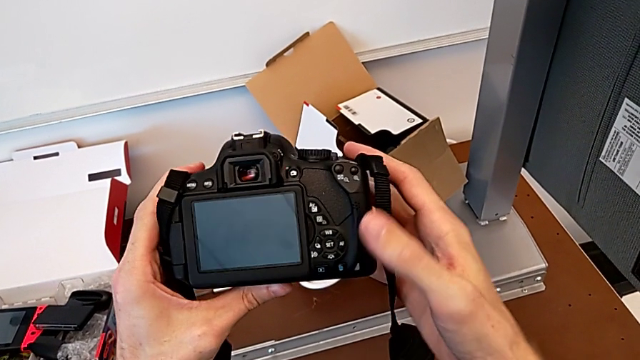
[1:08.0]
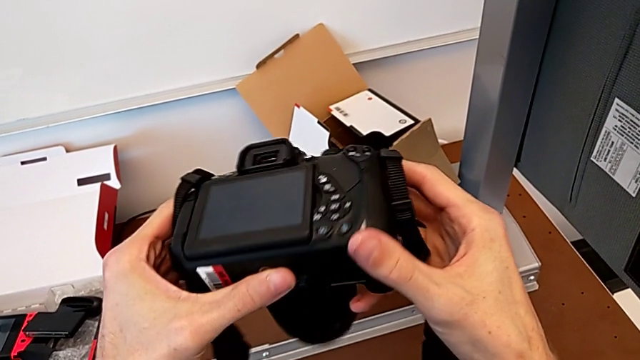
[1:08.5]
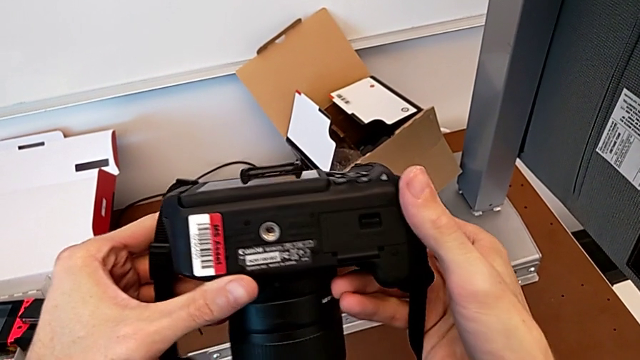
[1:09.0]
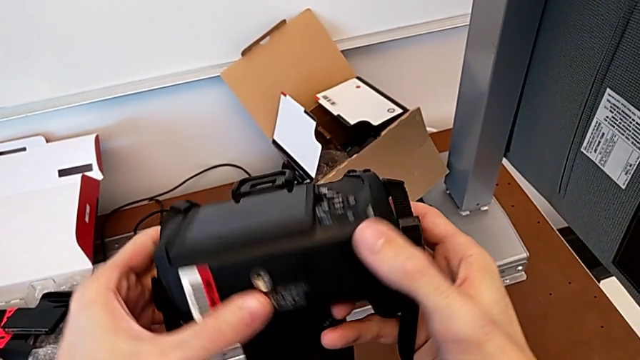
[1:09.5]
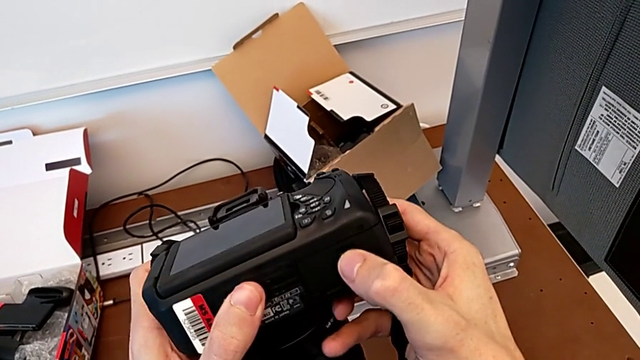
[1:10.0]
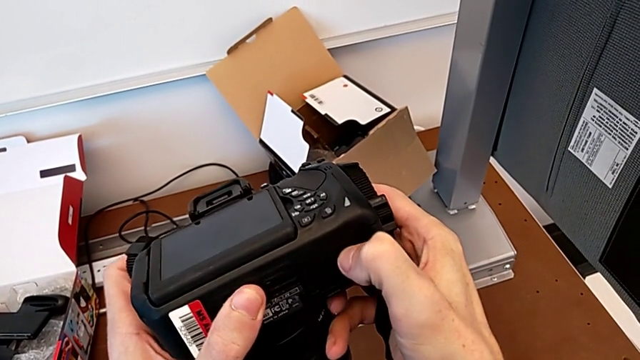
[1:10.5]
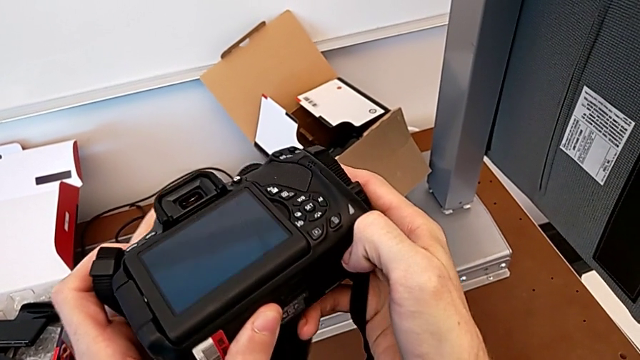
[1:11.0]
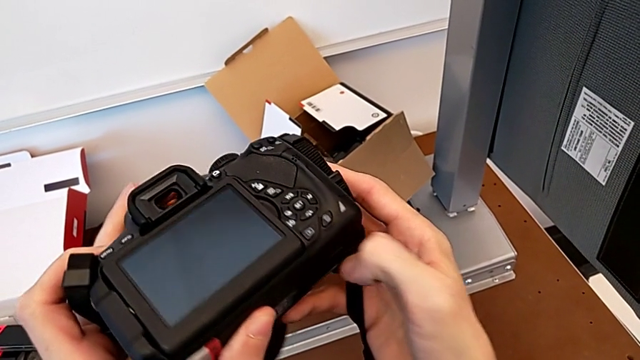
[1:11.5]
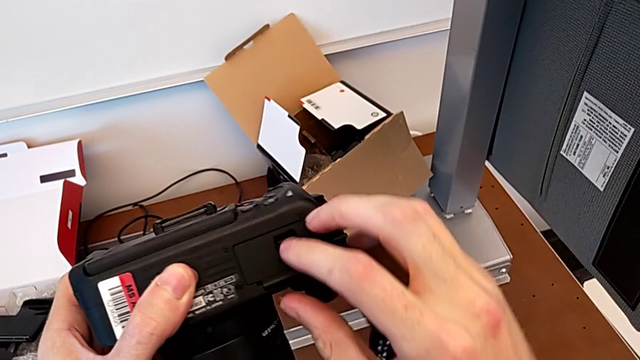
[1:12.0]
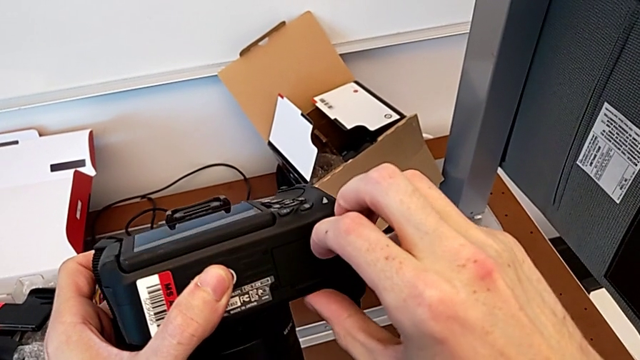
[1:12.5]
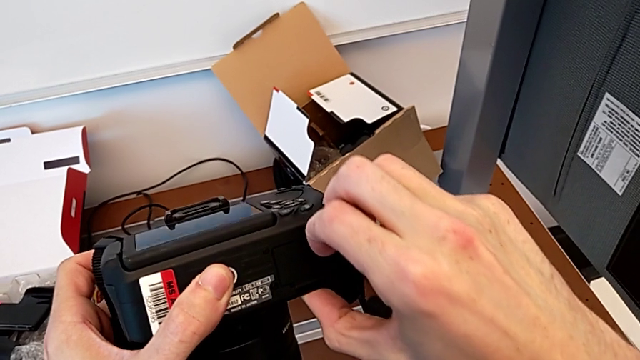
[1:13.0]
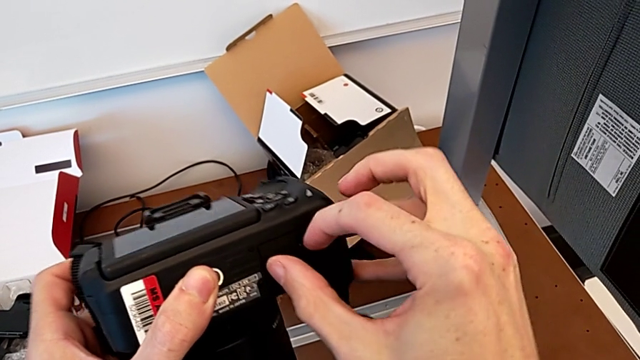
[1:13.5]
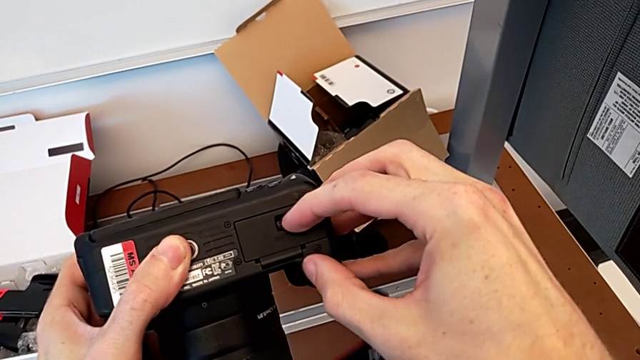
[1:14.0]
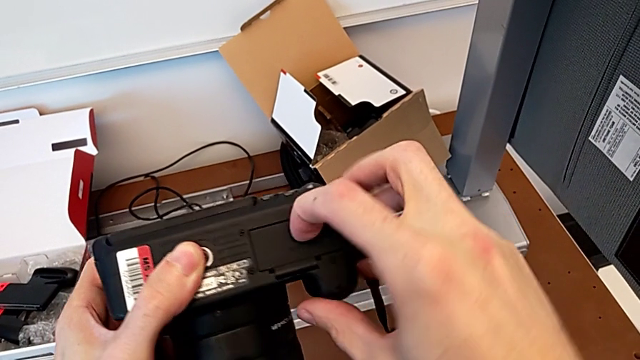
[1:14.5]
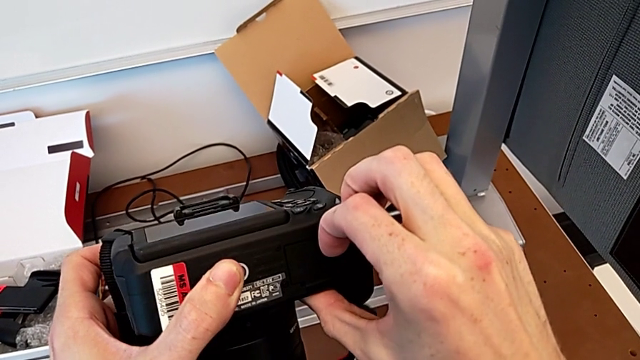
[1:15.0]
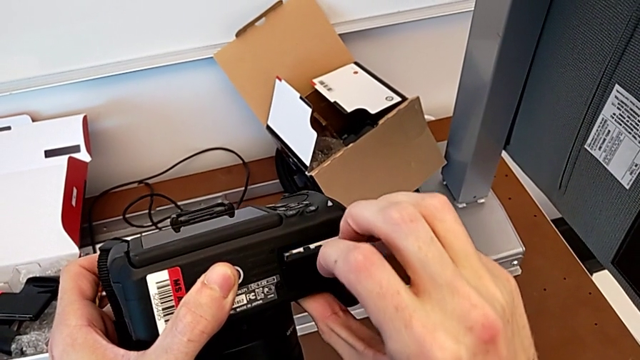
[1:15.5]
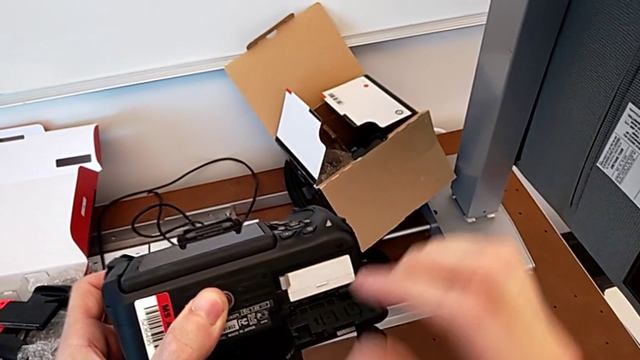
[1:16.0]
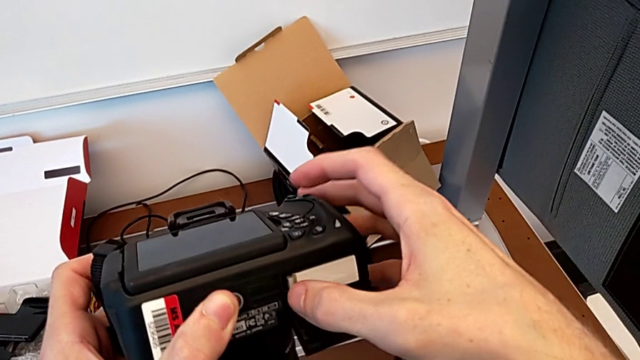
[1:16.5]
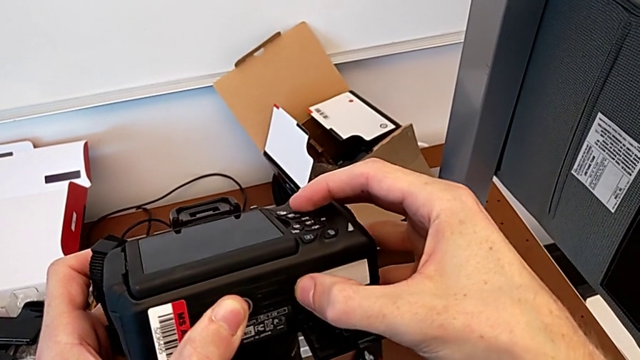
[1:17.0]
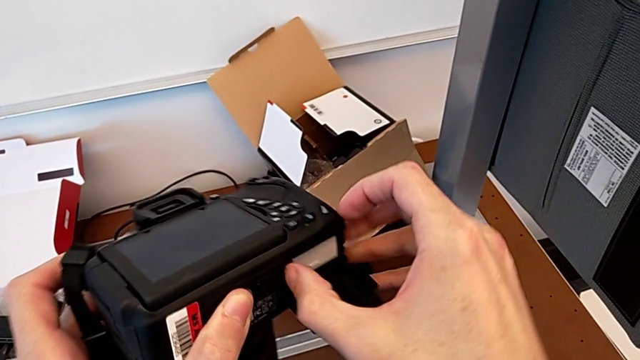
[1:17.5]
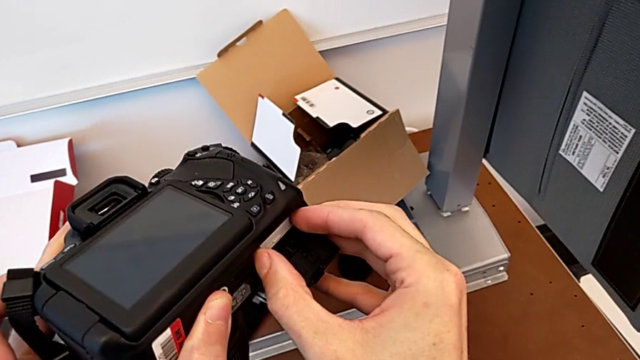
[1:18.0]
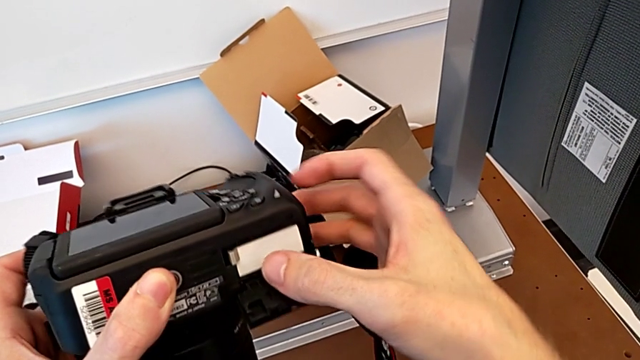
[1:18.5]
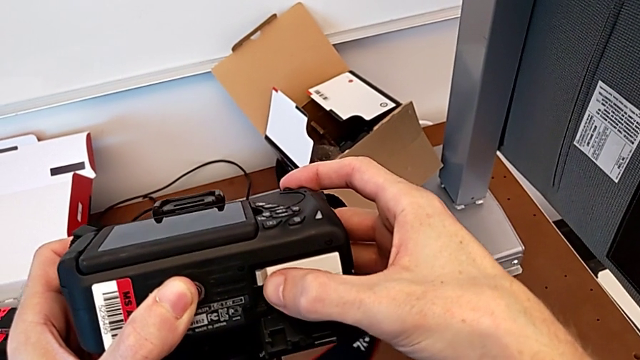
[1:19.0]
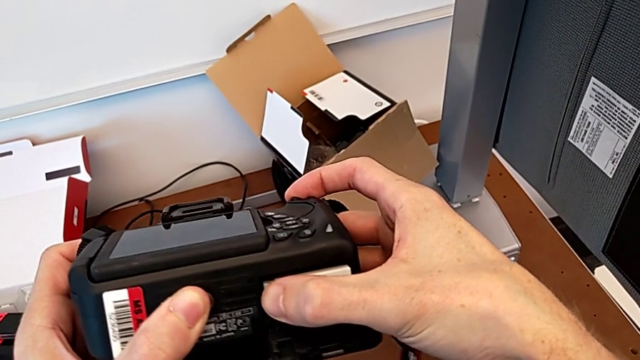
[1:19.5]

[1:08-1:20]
The camera wearer is changing the battery regularly. They flip the DSLR, grab the battery door, open the lens cover, wrongly push the battery lock and push it.

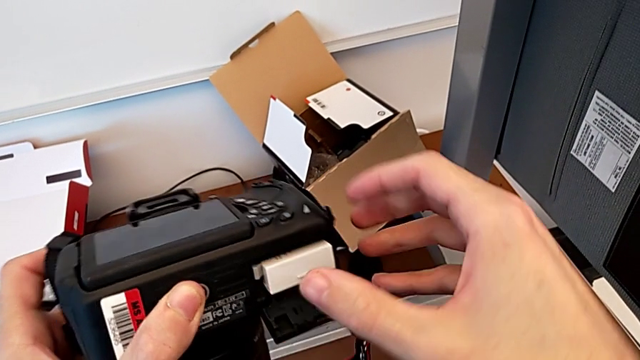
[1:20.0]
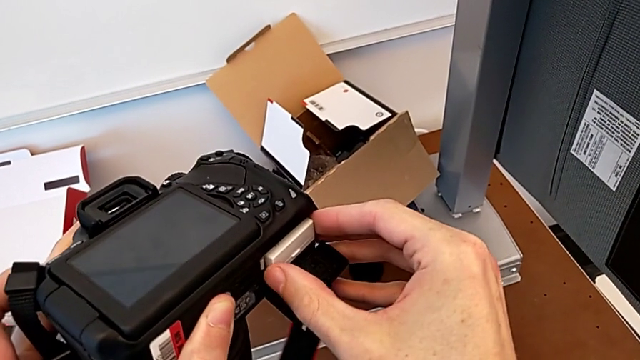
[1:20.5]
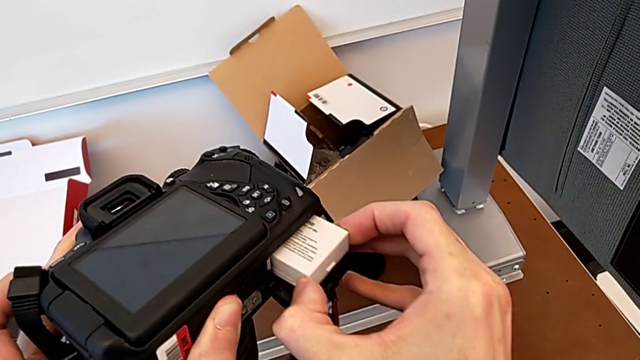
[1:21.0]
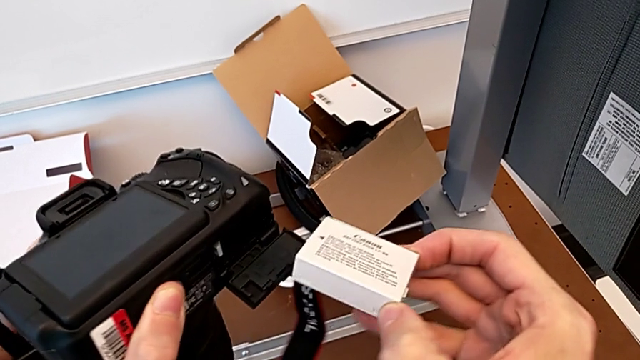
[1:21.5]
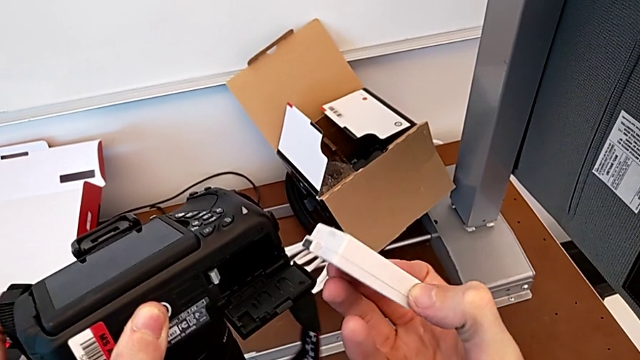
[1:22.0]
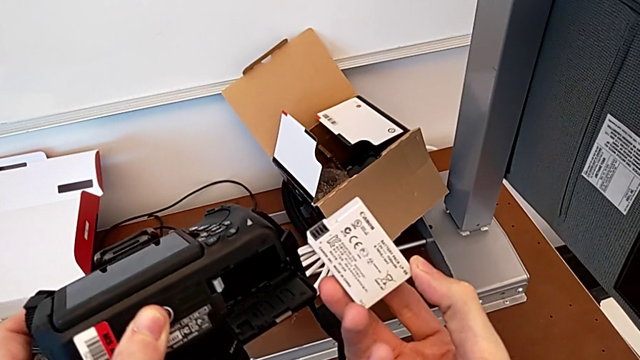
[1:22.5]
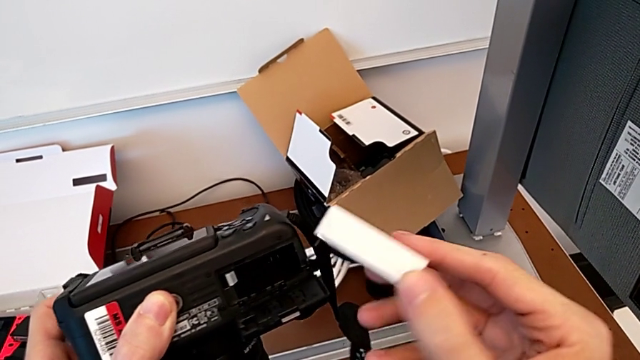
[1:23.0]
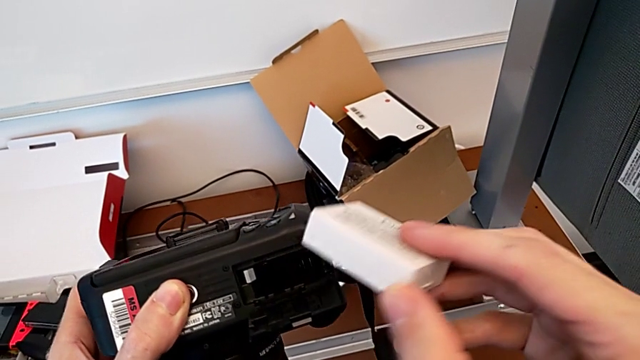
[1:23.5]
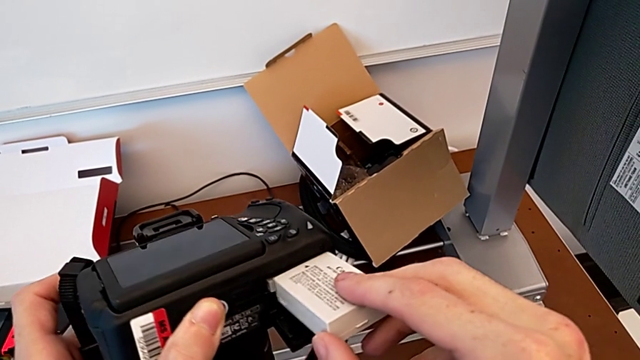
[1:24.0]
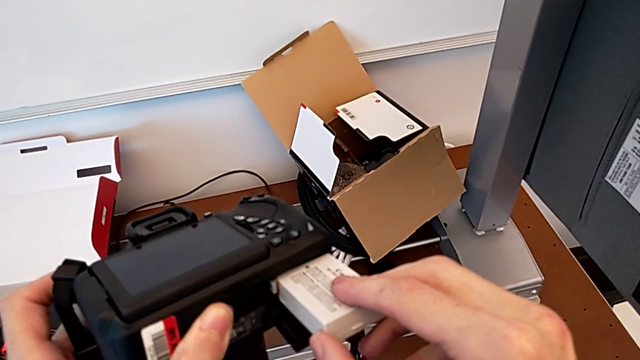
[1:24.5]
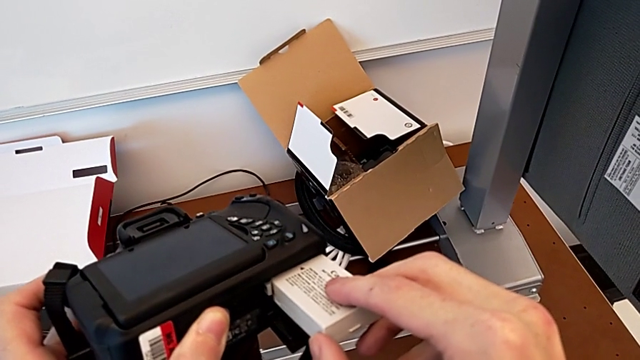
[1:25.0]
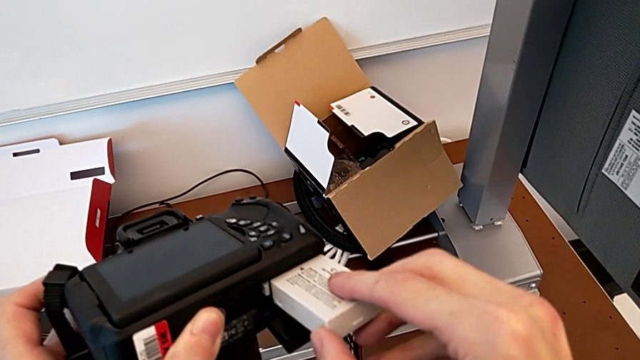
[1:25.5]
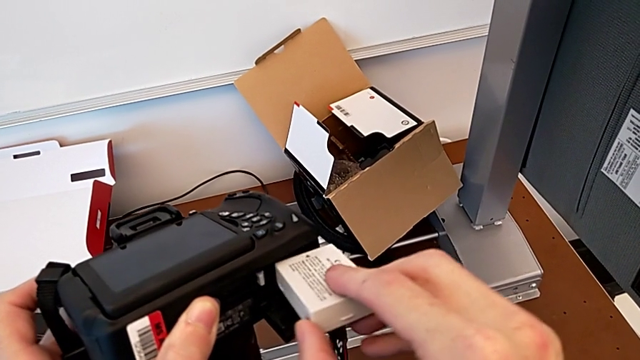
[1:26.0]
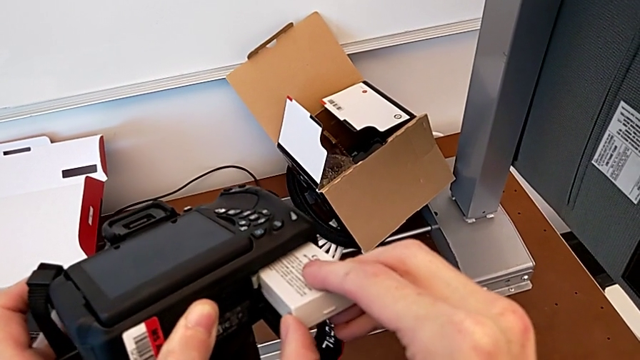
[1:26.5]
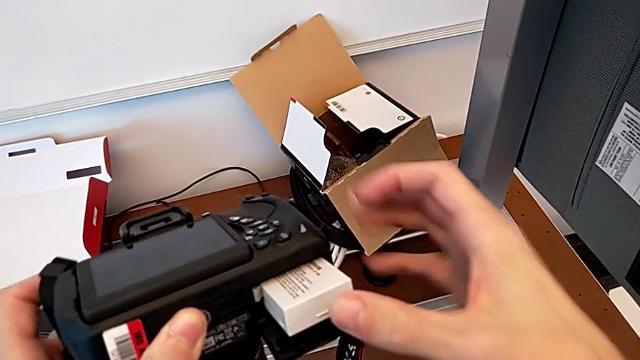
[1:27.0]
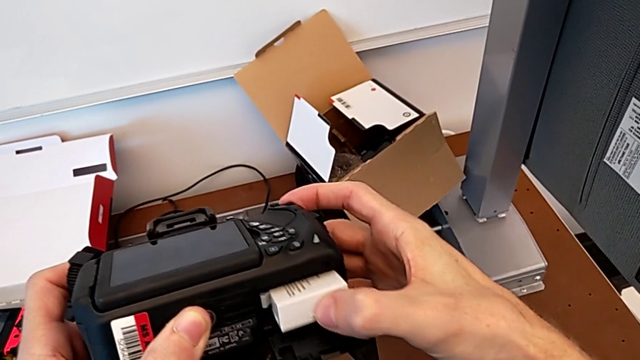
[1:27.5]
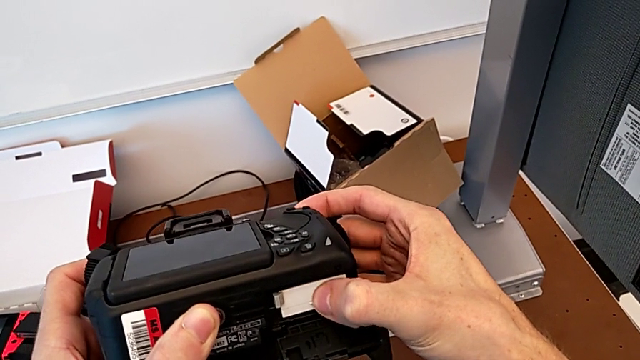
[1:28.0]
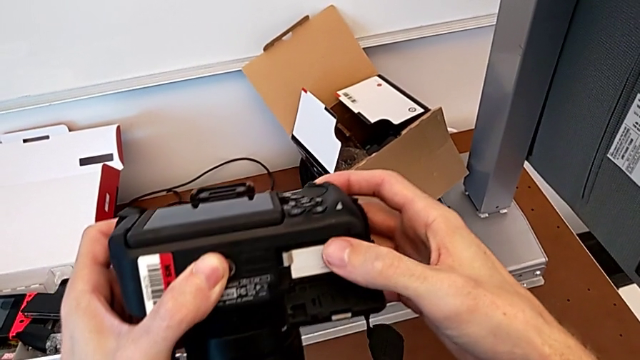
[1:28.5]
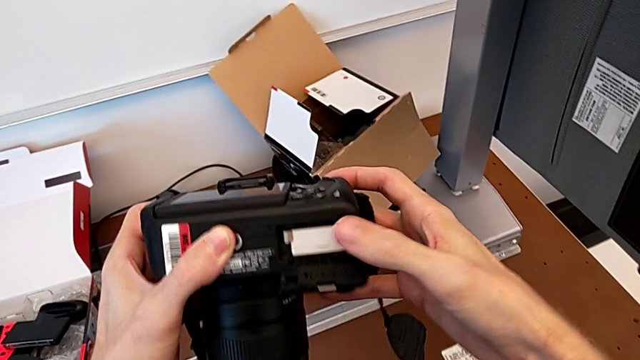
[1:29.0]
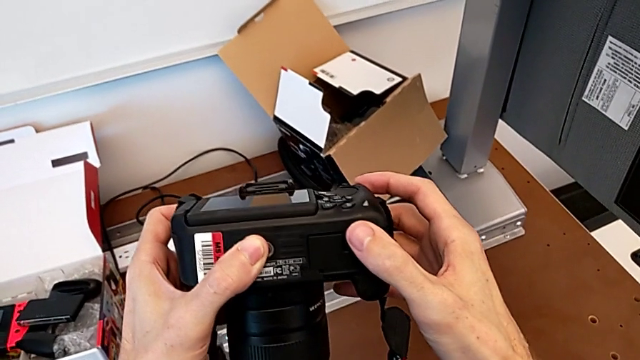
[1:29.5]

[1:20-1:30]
The camera wearer is changing the battery regularly. They grab the battery, withdraw it, insert it, push it and close the battery door.
